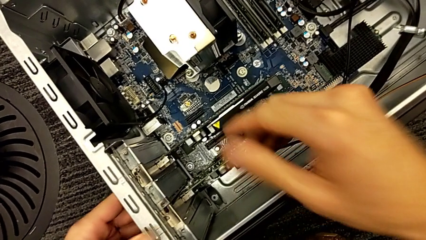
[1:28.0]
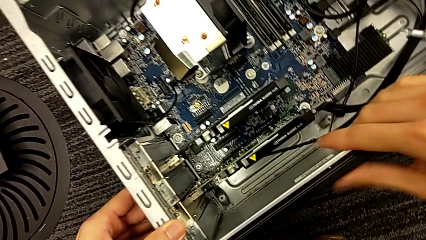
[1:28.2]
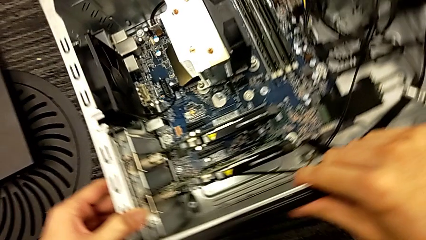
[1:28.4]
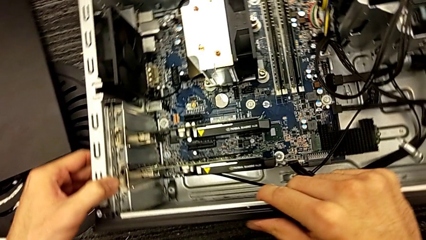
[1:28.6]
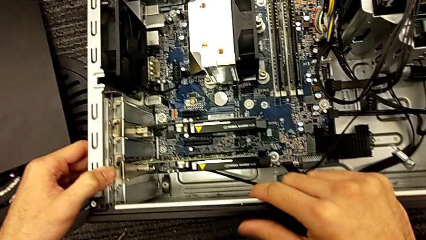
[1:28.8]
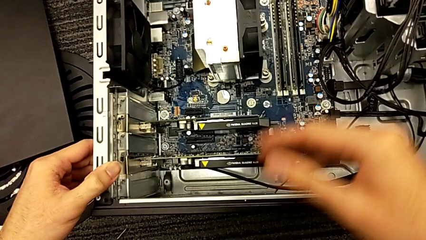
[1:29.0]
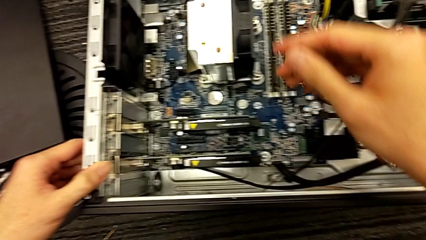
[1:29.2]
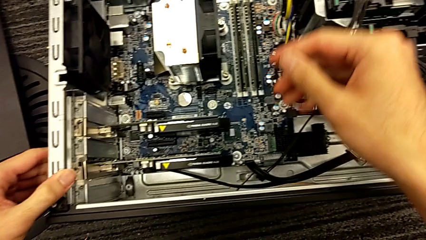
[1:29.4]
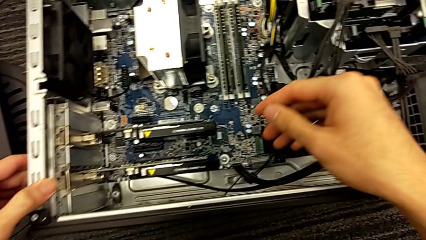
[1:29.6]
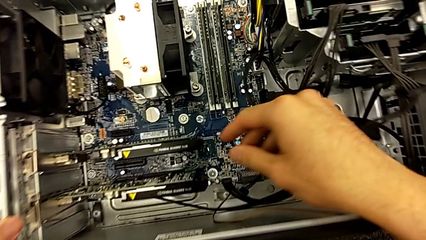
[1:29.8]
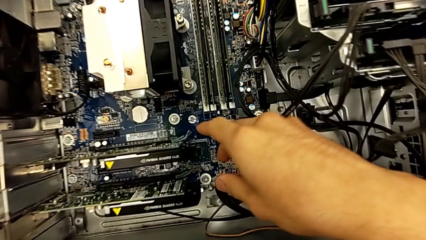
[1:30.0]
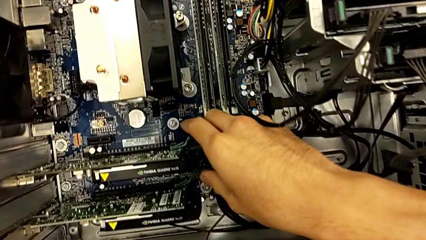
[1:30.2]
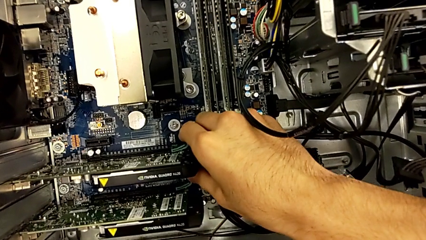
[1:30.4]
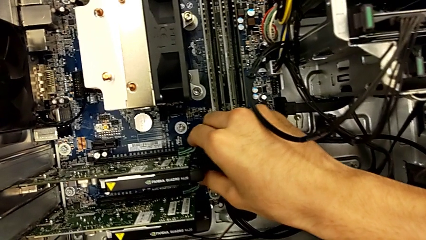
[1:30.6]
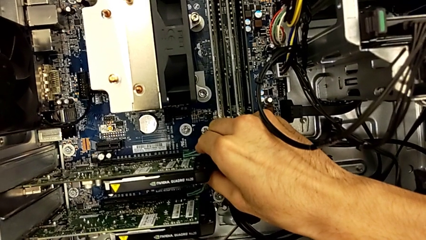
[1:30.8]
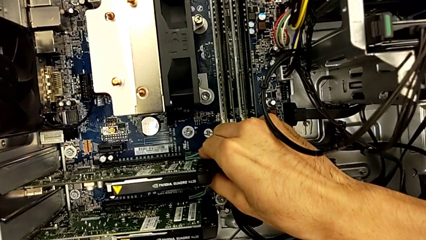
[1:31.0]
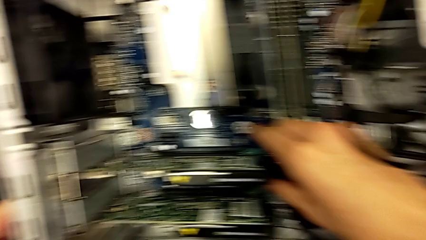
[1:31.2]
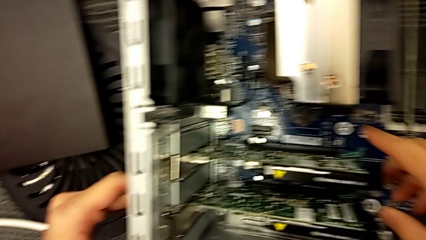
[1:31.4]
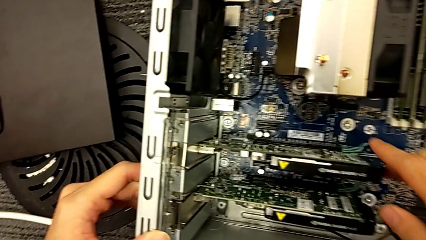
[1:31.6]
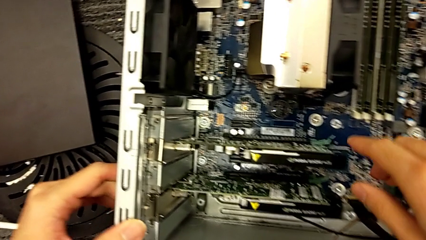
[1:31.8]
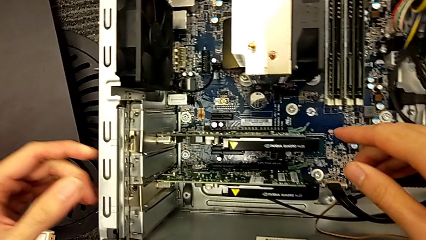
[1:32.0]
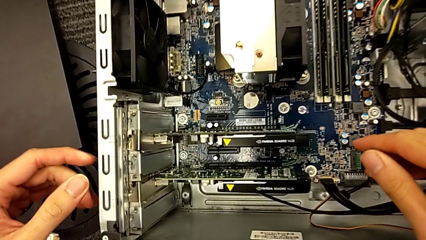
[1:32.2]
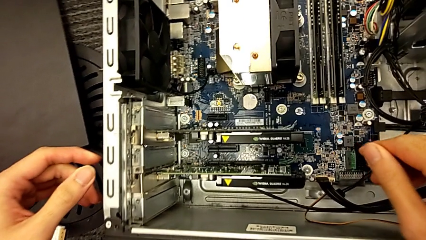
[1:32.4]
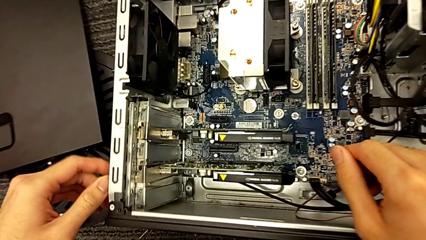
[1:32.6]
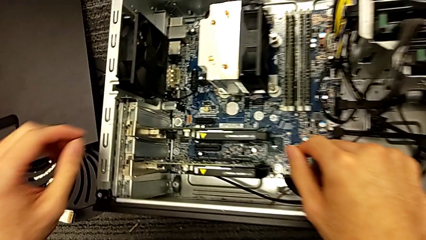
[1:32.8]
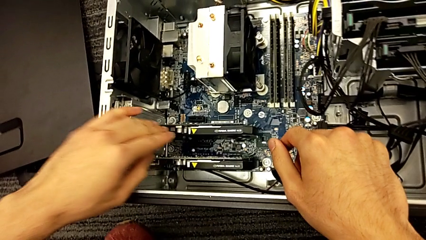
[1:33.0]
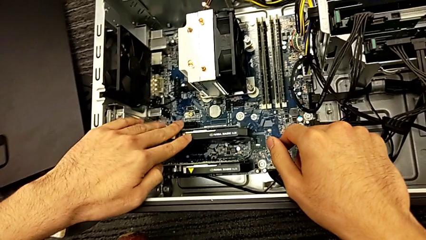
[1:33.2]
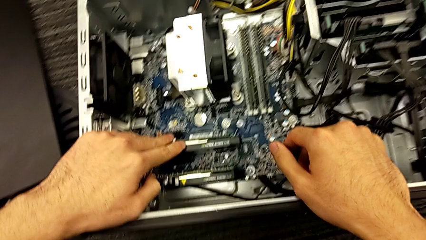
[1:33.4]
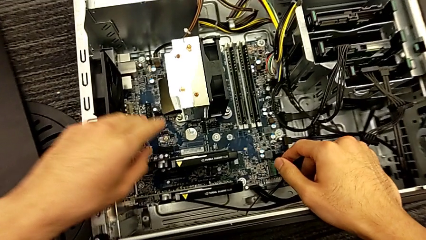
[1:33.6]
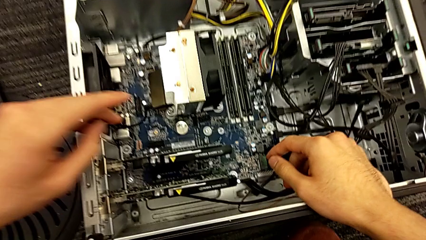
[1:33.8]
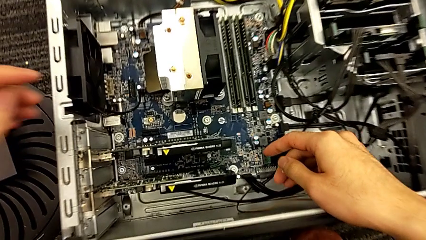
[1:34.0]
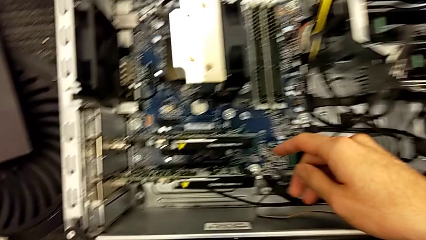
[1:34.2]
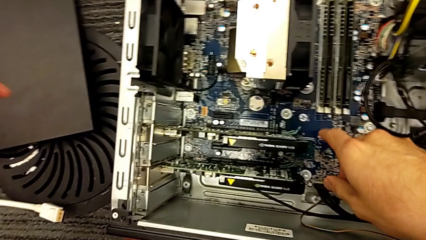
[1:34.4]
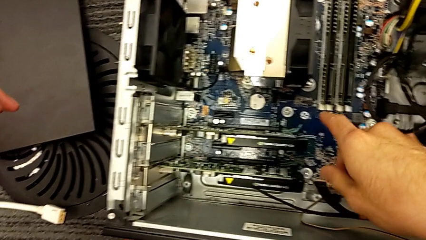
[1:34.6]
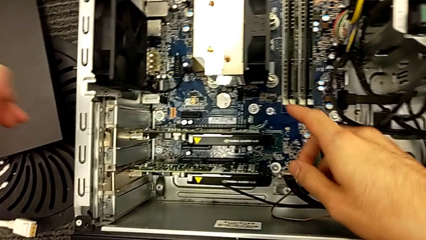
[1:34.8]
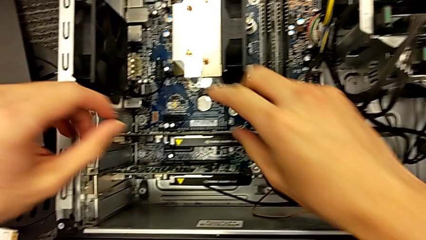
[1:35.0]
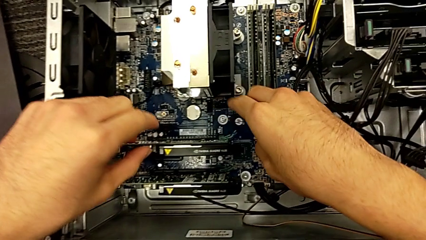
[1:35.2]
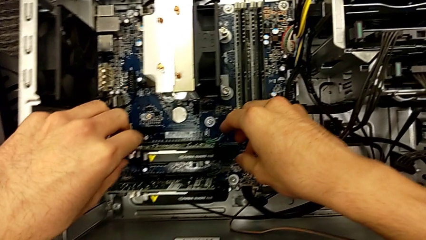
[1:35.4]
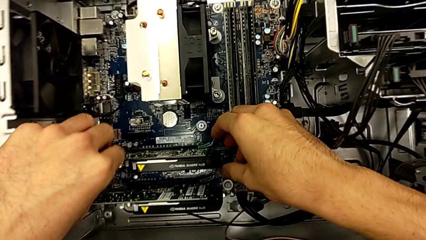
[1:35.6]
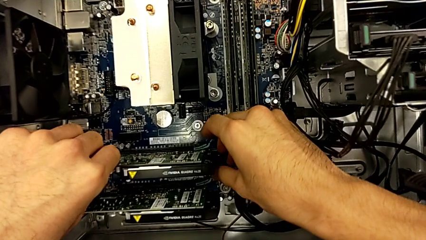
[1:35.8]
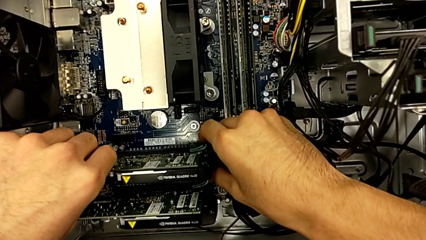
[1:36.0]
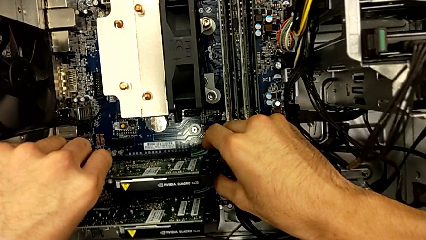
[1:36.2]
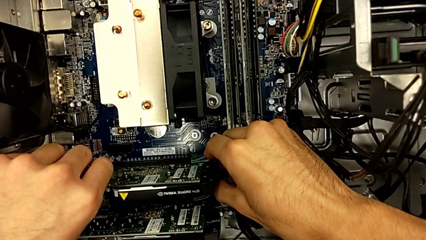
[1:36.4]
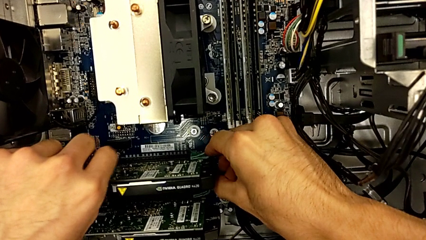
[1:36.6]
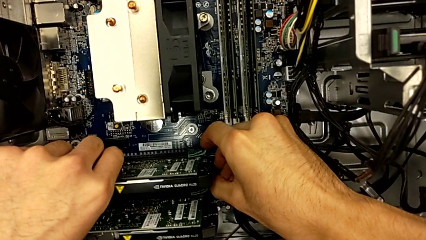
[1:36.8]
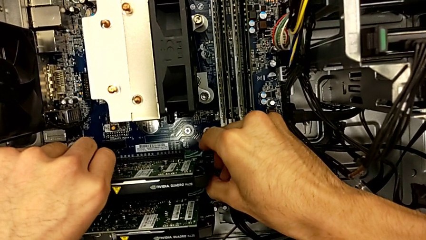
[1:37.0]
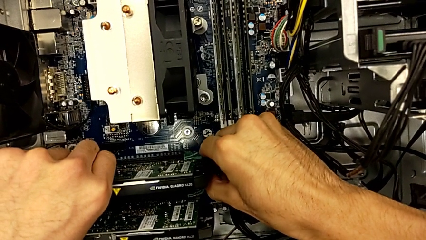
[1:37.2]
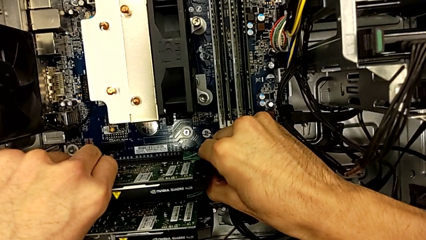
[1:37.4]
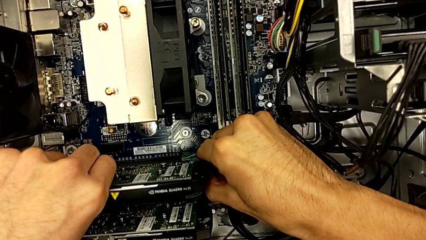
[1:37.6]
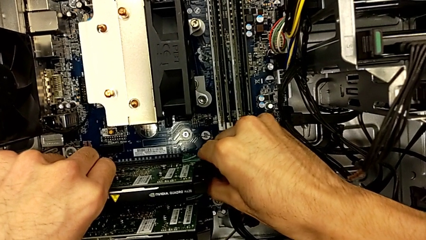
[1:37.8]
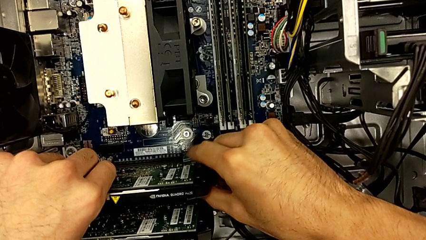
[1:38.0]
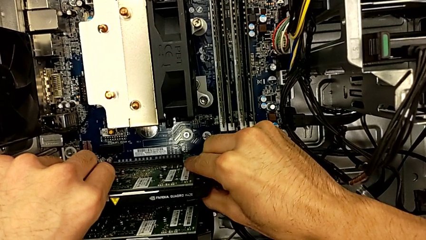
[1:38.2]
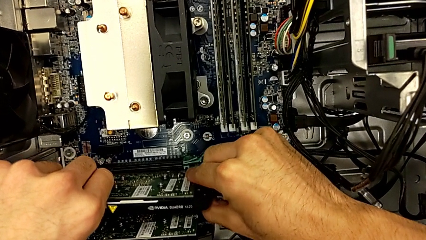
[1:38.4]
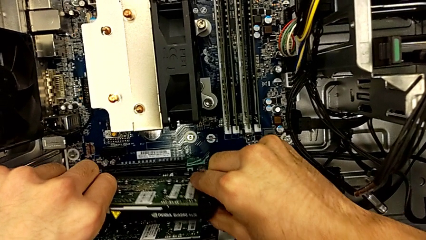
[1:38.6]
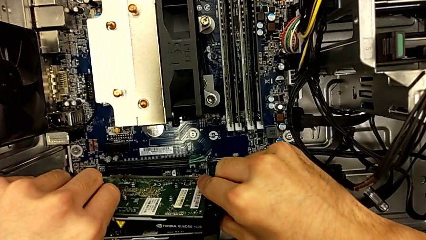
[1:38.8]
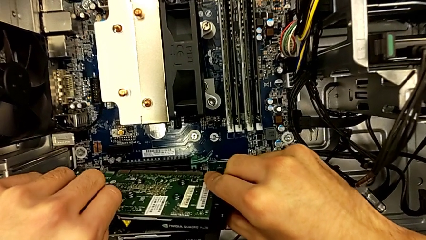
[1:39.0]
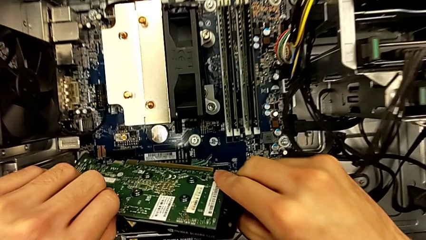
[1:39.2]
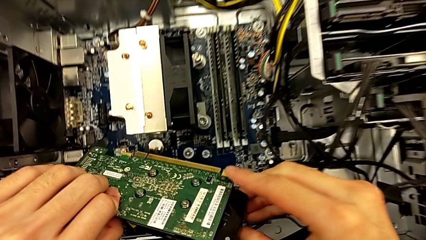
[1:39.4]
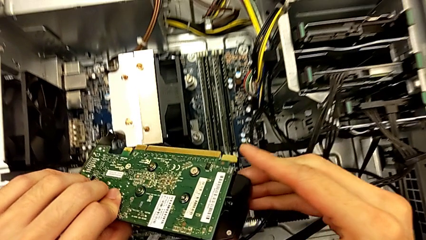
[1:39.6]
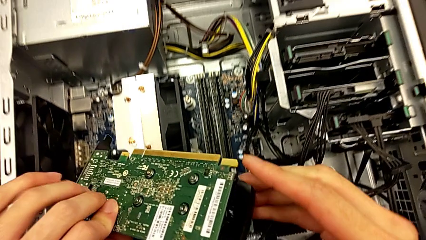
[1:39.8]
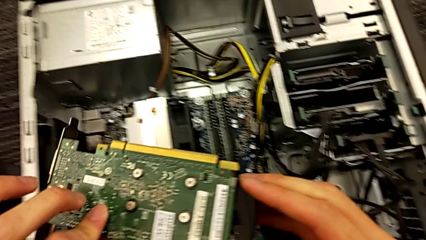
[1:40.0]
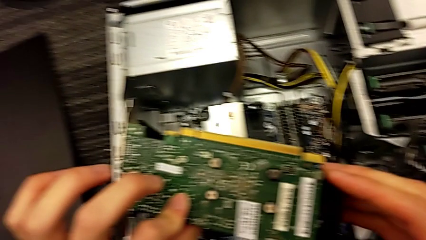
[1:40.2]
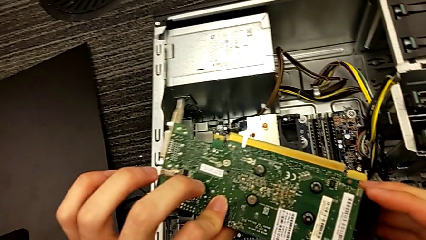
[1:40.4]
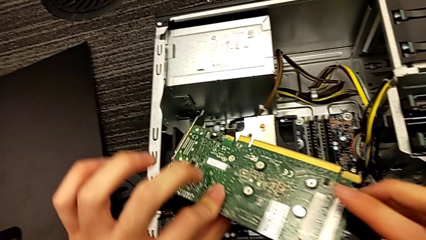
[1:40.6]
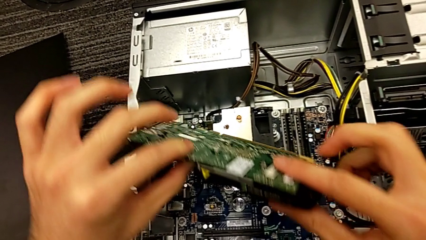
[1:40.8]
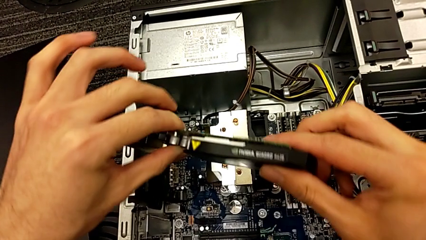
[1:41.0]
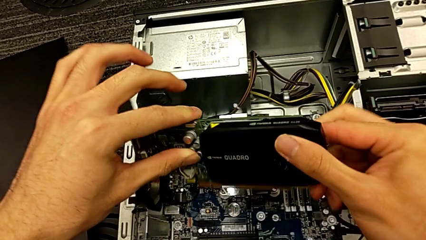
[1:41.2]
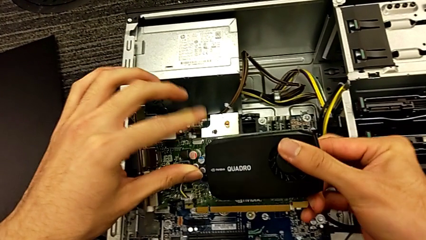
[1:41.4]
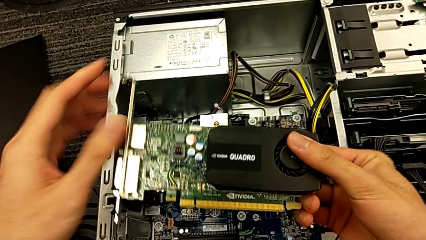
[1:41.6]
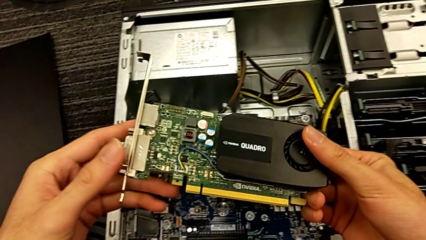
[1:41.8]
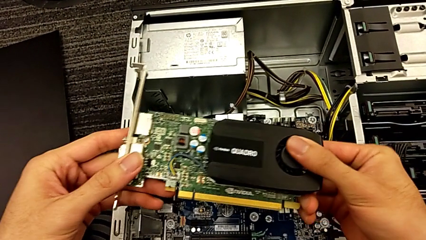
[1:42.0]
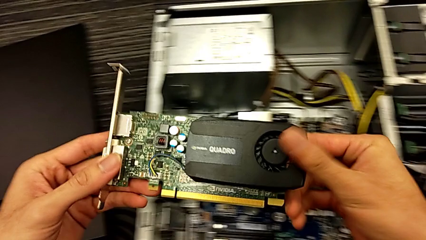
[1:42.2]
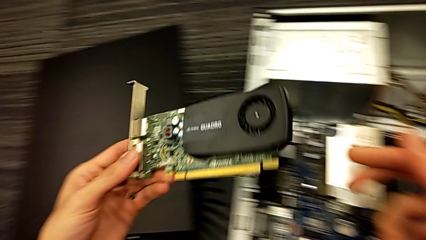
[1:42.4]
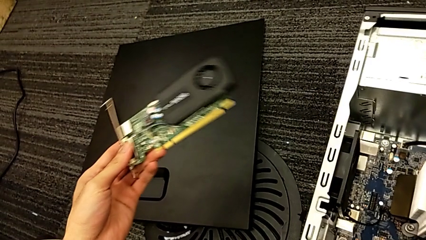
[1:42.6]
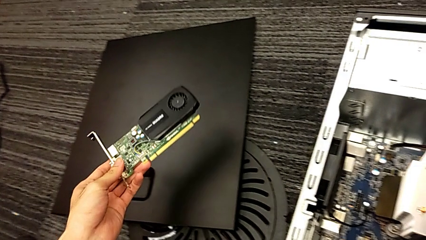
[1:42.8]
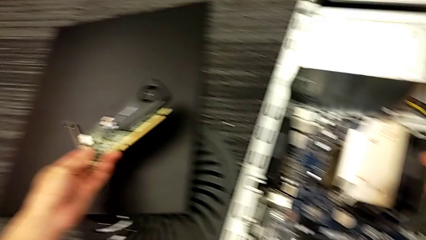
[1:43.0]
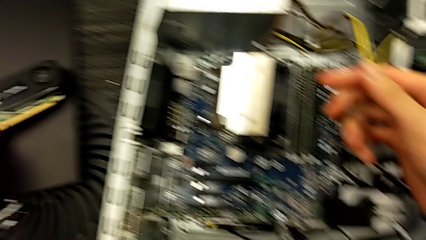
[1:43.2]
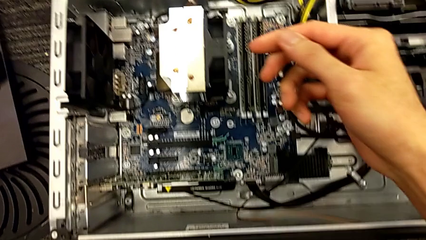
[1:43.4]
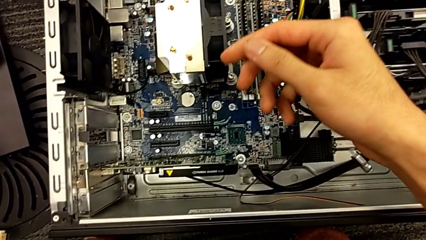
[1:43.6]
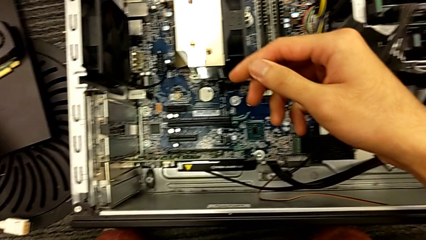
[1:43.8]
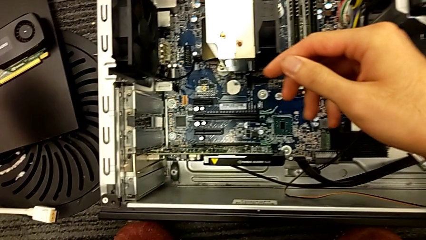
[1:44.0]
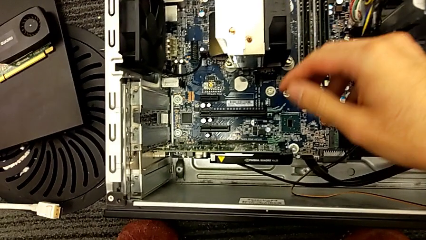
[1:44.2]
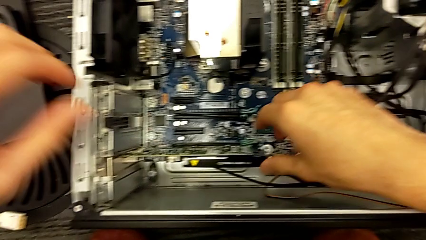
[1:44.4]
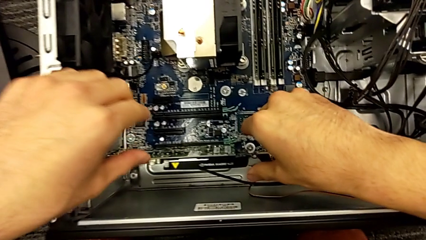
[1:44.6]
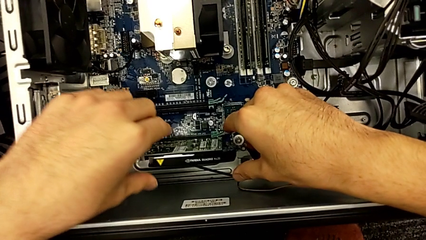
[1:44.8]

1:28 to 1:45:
The camera wearer is removing the graphics cards. They inspect the computer tower, grab the graphic card, withdraw it and place it.
